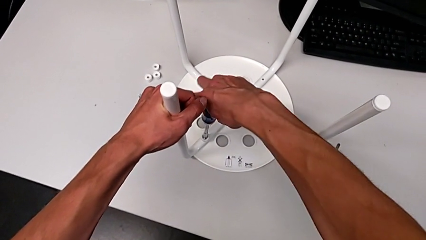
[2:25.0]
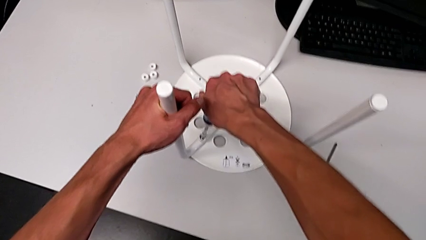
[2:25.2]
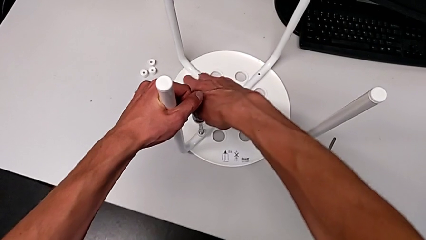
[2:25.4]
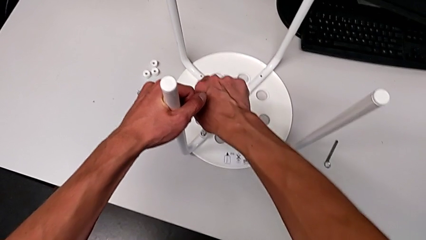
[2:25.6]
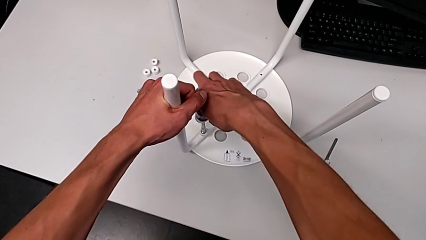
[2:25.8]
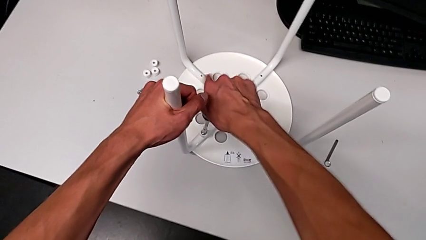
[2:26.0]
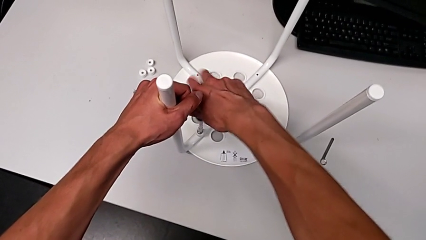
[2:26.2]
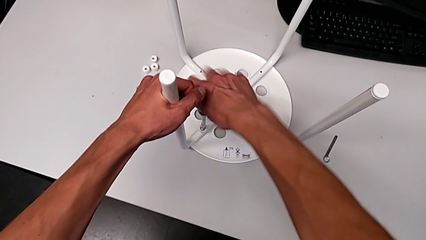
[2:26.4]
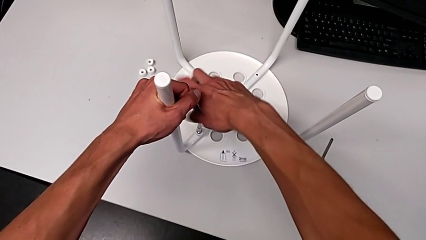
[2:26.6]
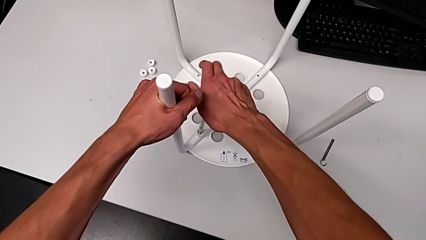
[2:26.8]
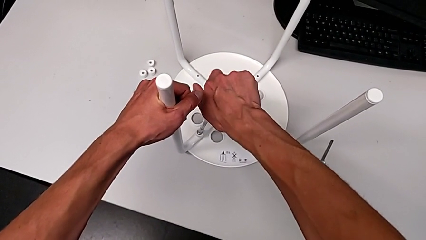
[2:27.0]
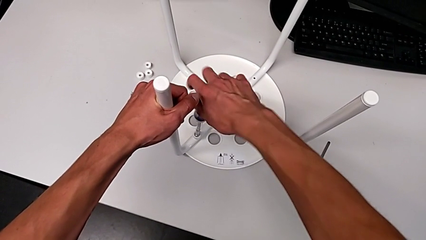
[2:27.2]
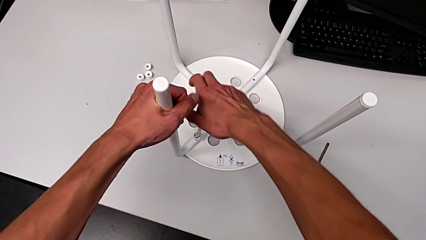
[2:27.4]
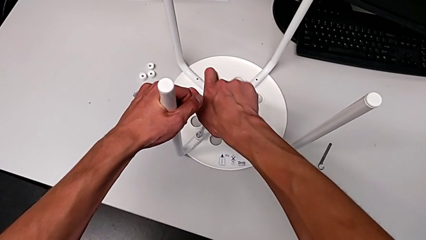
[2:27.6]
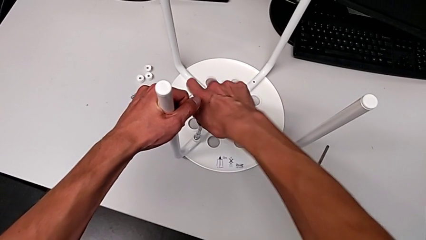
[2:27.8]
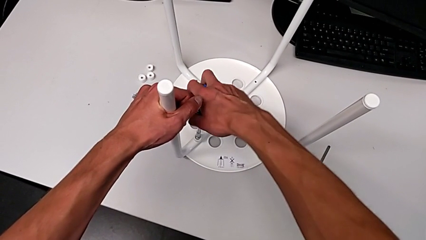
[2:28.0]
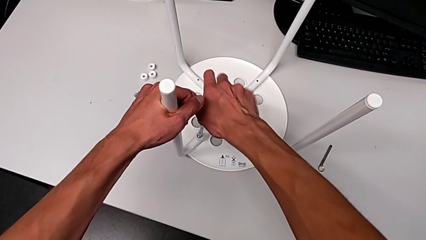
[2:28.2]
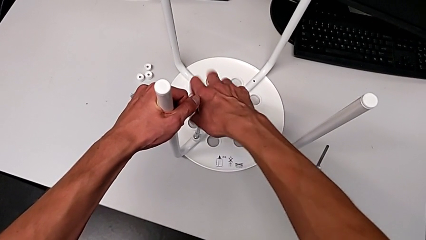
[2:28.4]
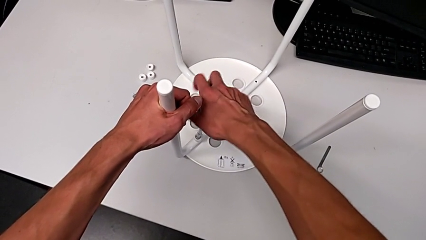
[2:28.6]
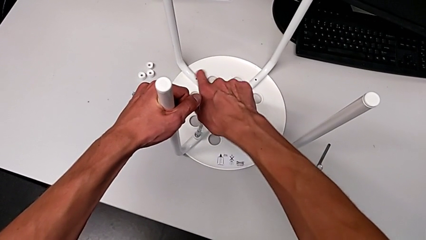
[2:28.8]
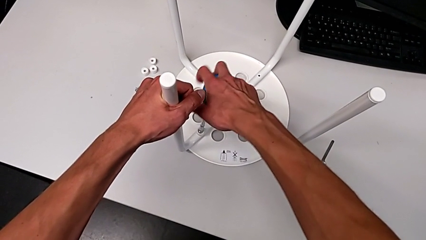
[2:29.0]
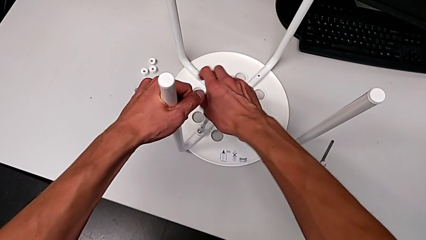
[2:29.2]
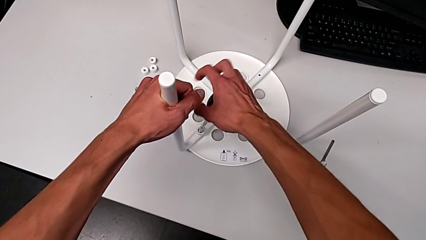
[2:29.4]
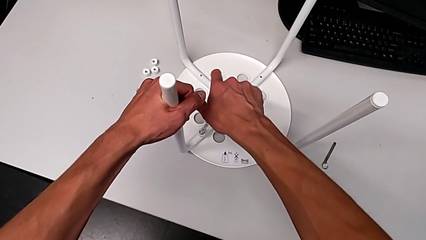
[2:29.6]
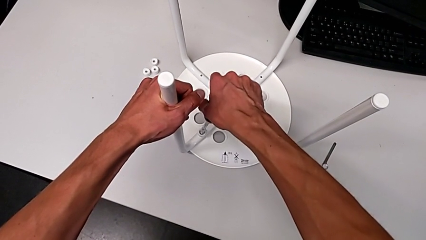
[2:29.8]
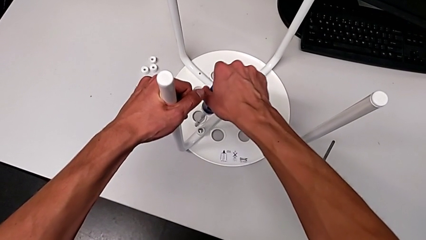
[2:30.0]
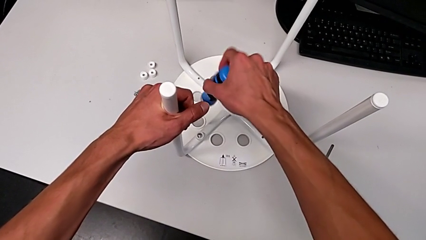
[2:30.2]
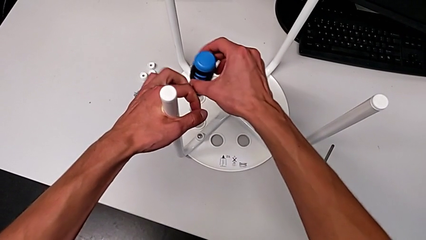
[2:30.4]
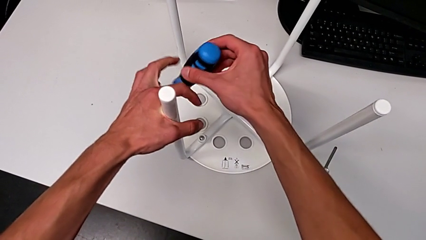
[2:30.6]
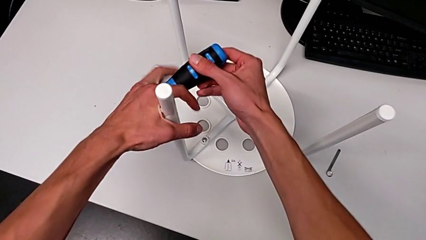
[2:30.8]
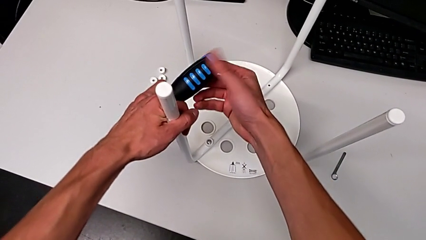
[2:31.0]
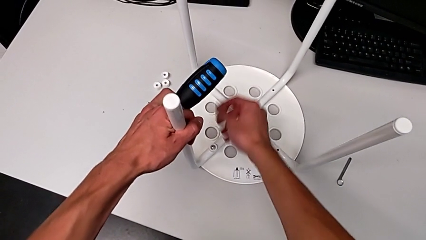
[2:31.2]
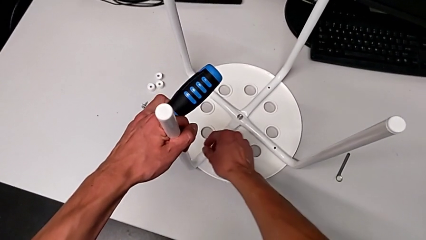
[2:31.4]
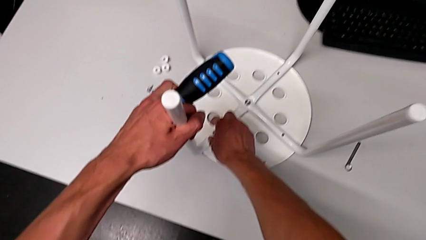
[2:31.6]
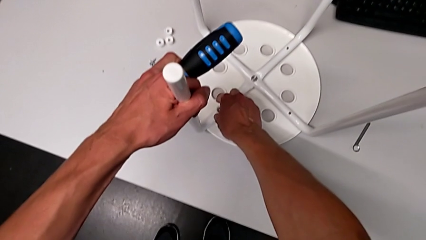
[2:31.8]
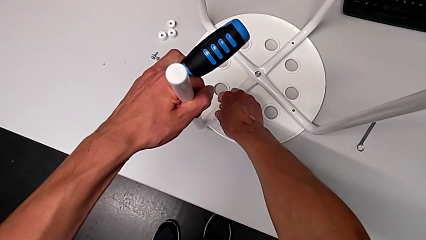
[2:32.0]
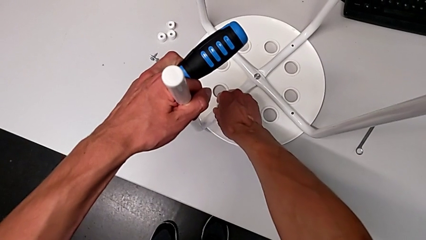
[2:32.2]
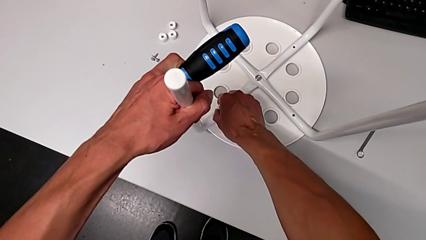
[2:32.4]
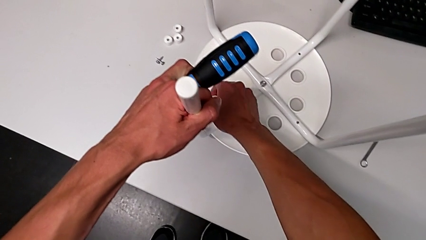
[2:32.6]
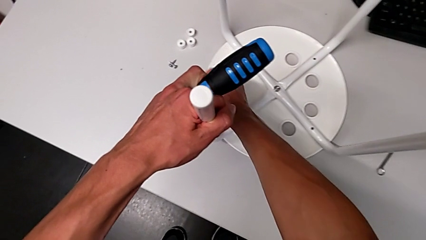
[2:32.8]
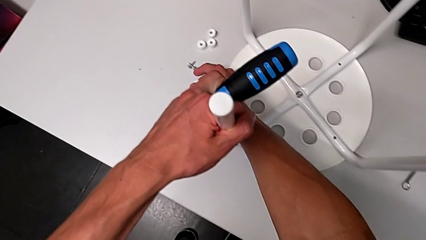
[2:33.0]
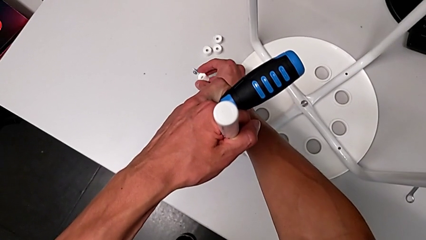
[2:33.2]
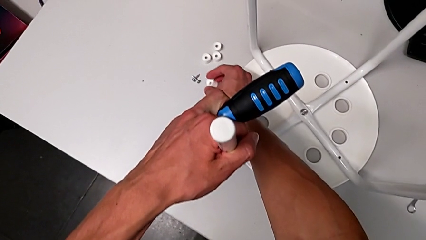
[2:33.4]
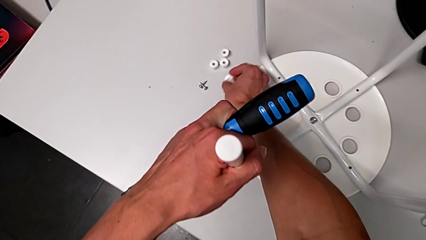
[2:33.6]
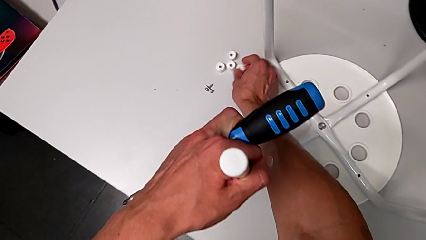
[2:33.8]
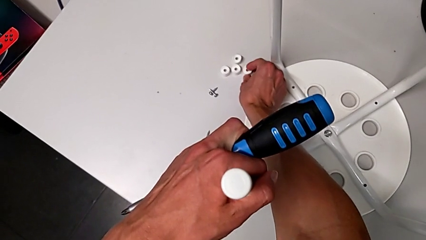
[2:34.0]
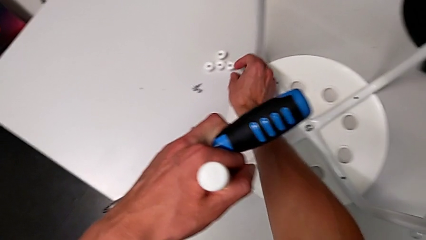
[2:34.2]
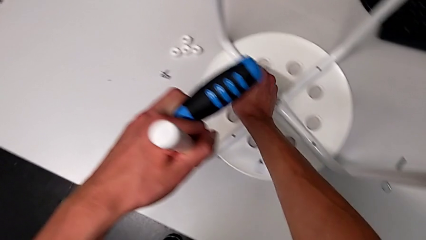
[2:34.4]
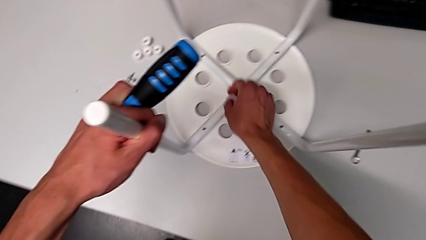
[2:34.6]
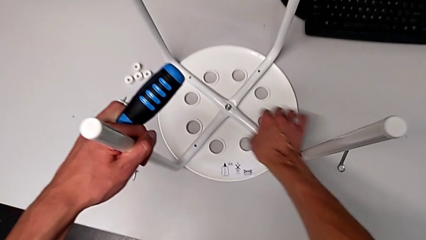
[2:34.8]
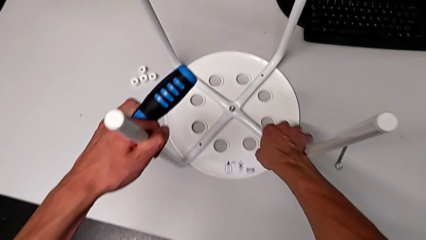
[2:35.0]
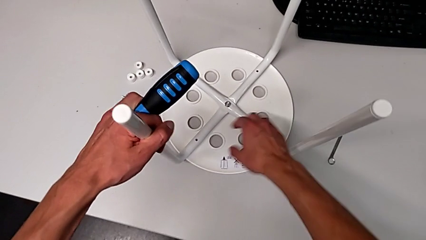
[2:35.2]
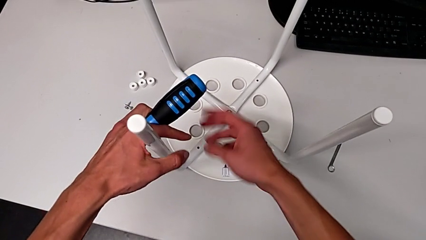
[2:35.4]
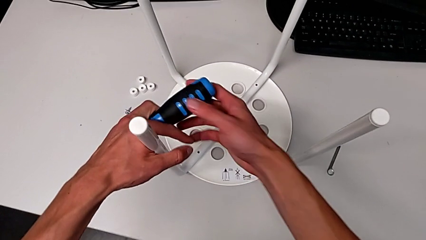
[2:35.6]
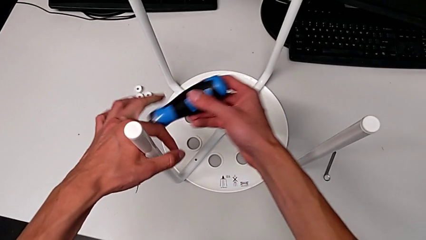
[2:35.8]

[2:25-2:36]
The camera wearer is screwing the fourth screw with the screwdriver. They keep unscrewing the fourth screw, grab it and place it.

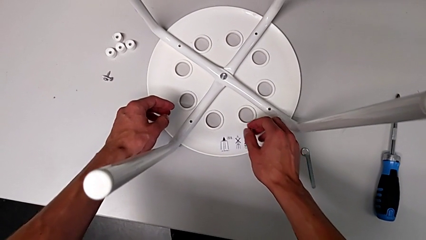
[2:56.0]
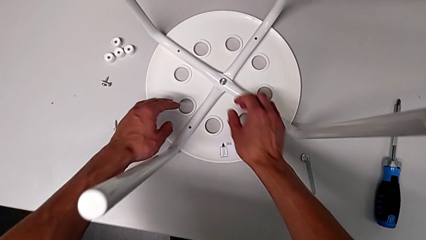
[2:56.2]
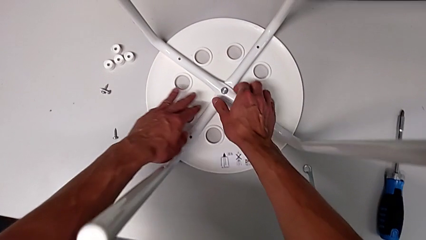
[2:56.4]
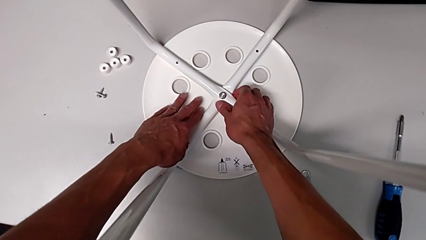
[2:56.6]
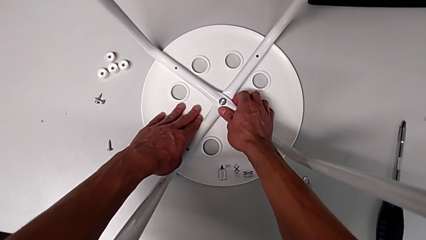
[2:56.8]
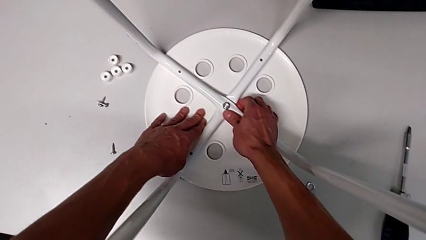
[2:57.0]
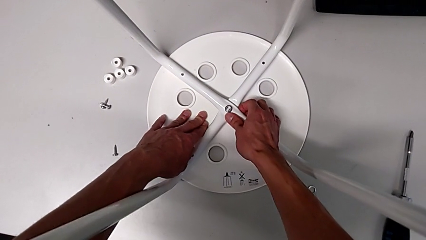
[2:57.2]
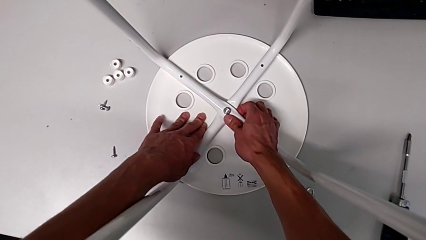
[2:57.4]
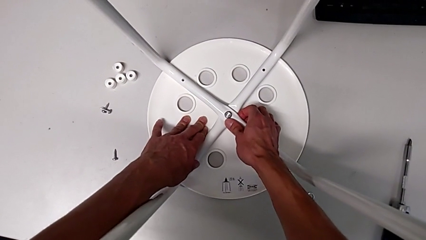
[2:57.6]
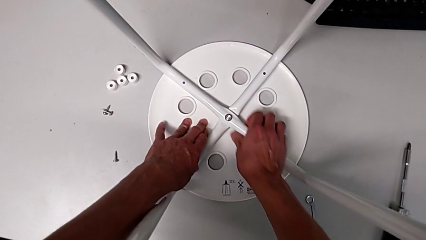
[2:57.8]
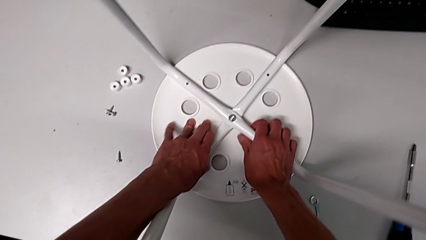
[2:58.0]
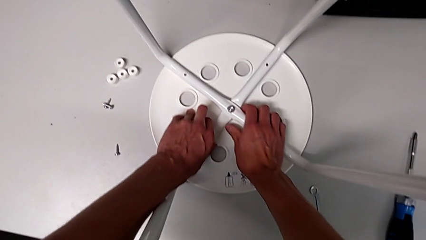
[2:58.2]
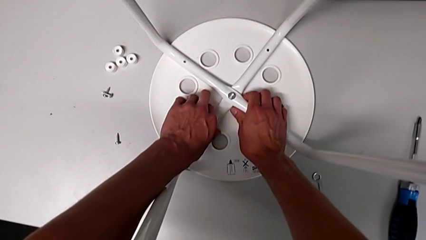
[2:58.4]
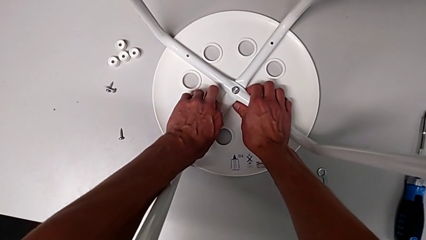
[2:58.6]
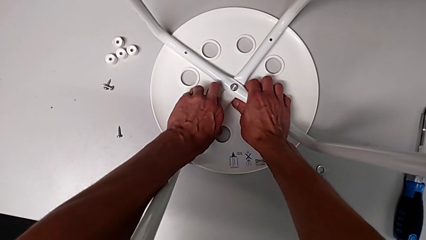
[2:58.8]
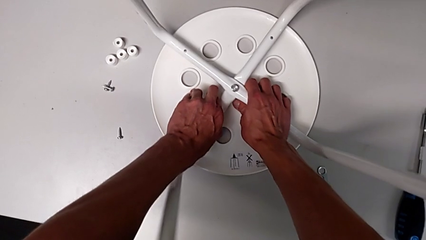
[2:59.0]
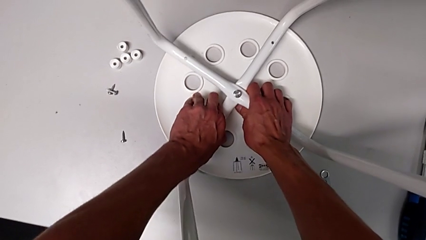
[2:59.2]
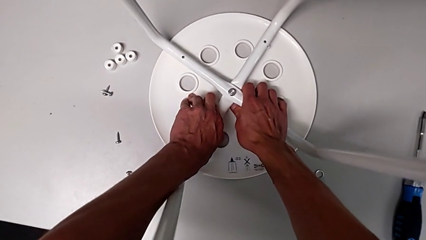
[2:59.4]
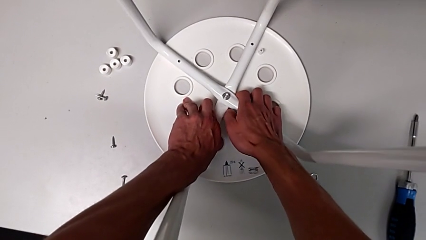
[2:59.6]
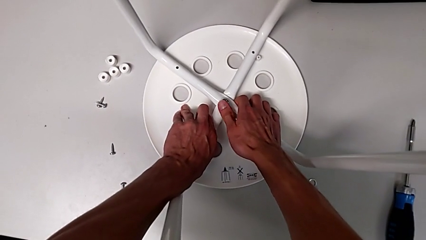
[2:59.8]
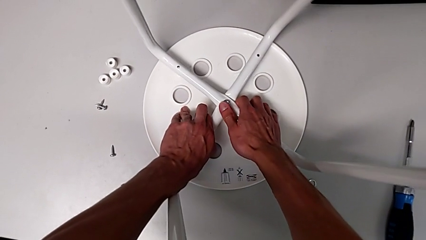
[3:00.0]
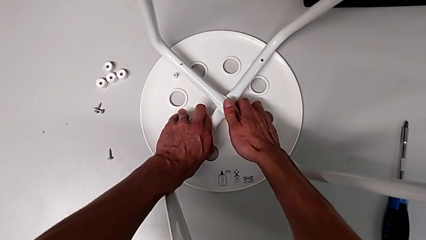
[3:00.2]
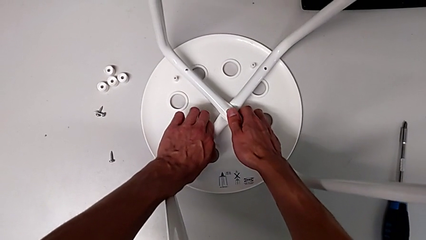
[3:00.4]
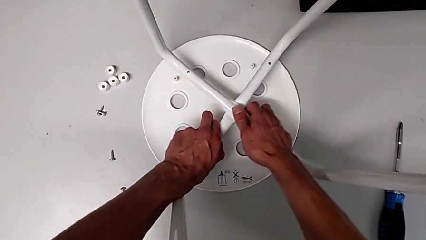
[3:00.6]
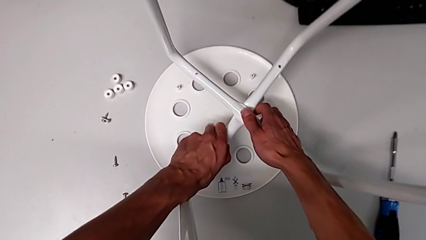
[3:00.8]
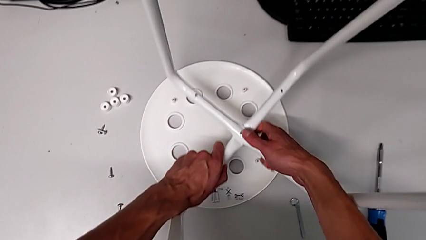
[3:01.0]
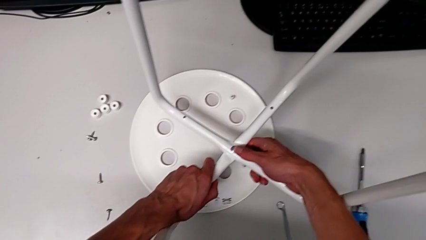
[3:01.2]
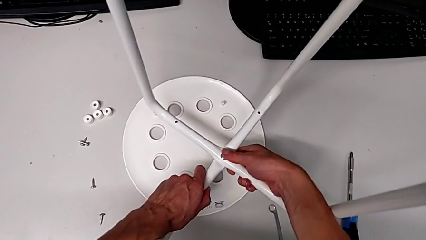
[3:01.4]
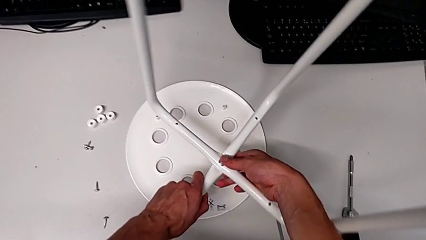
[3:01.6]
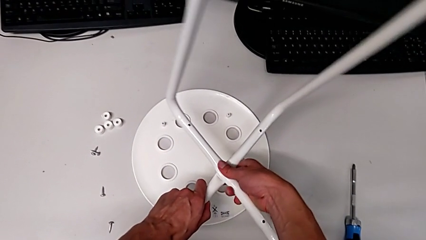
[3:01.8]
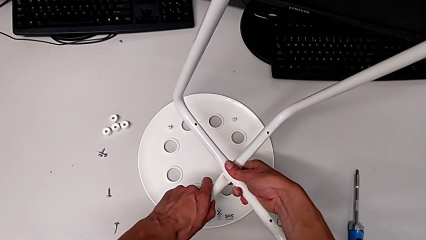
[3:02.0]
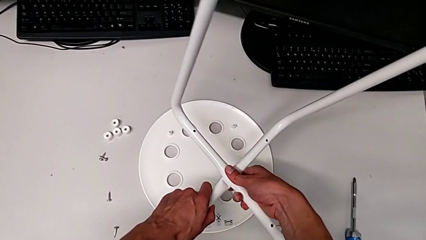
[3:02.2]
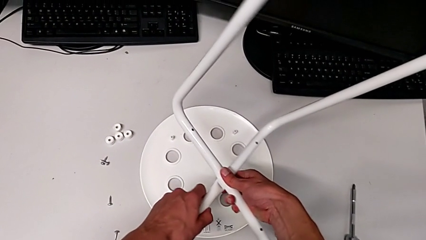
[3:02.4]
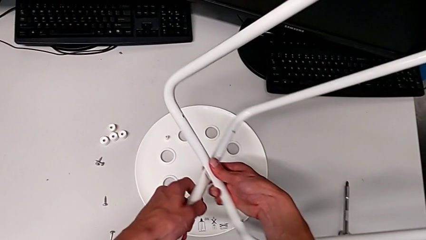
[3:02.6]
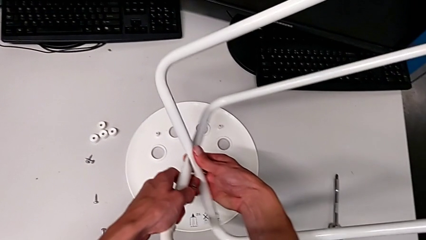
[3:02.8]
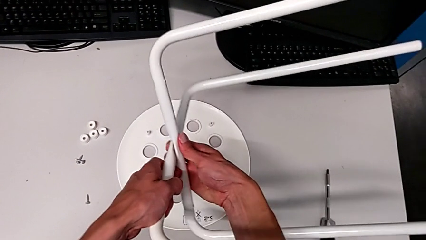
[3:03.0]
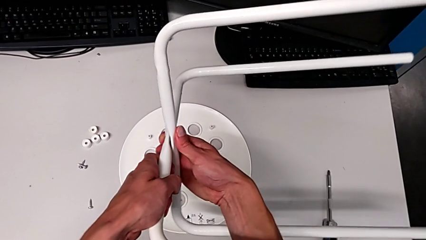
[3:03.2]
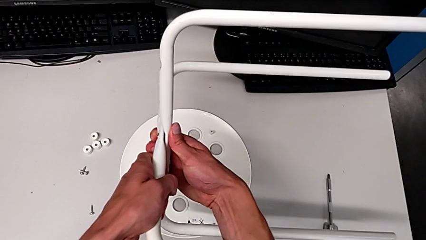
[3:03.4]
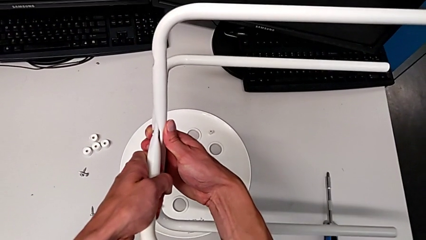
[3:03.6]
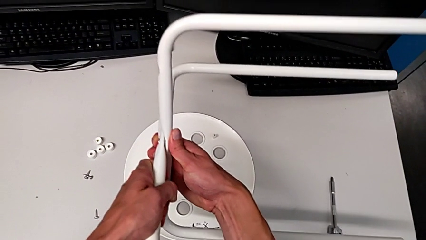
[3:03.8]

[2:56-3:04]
The camera wearer is detaching the leg of the chair. They grab the white leg and withdraw it.
